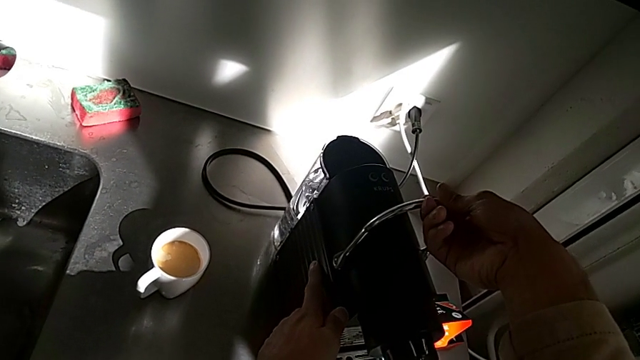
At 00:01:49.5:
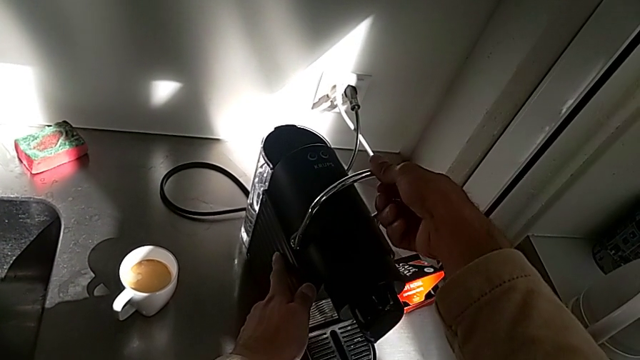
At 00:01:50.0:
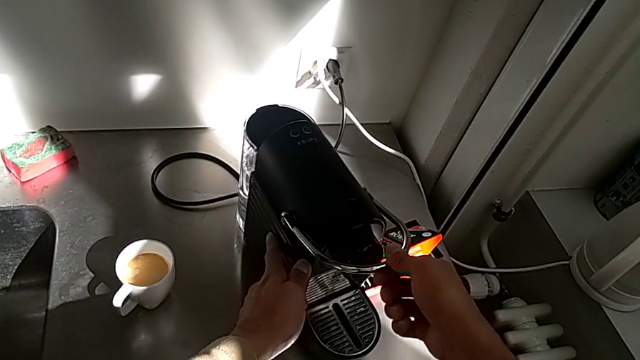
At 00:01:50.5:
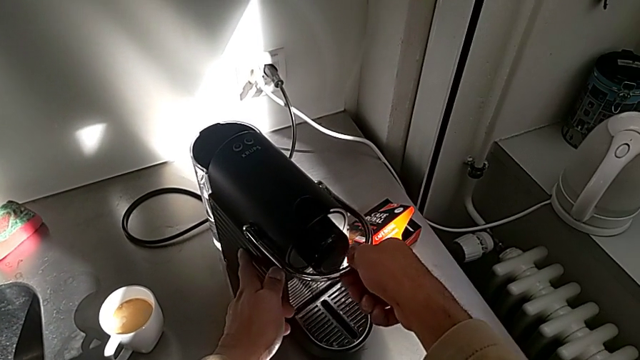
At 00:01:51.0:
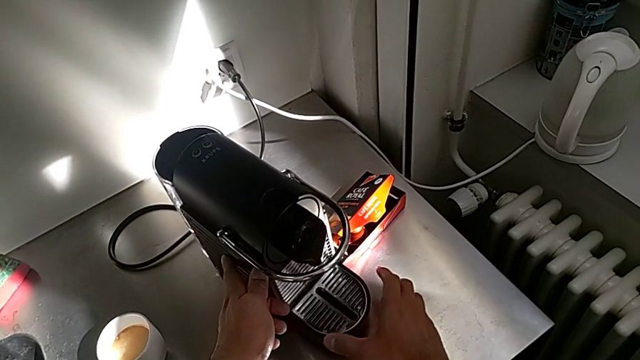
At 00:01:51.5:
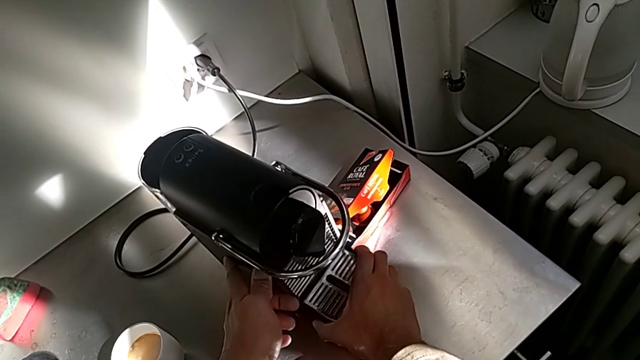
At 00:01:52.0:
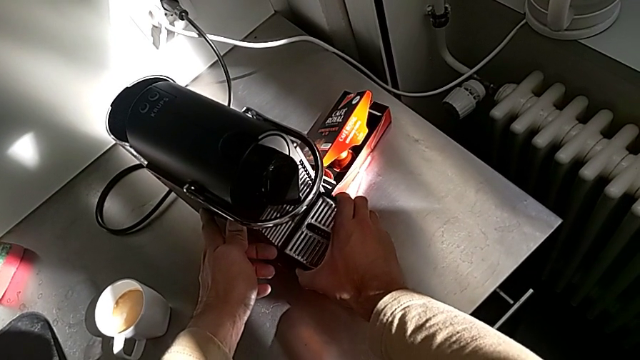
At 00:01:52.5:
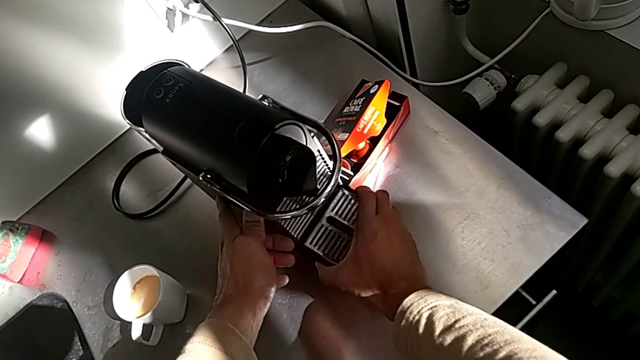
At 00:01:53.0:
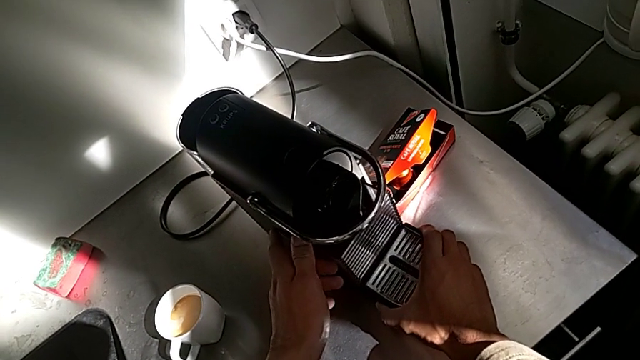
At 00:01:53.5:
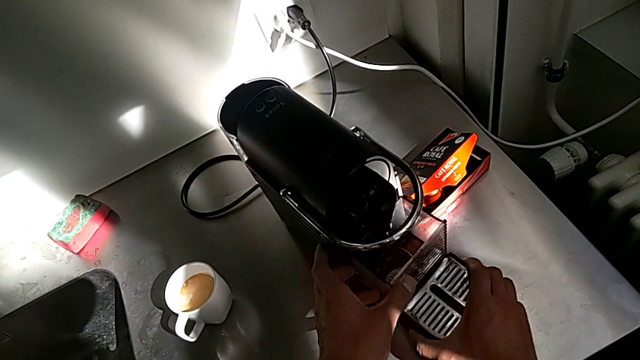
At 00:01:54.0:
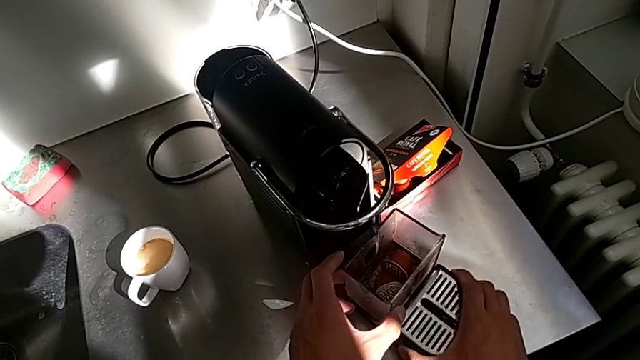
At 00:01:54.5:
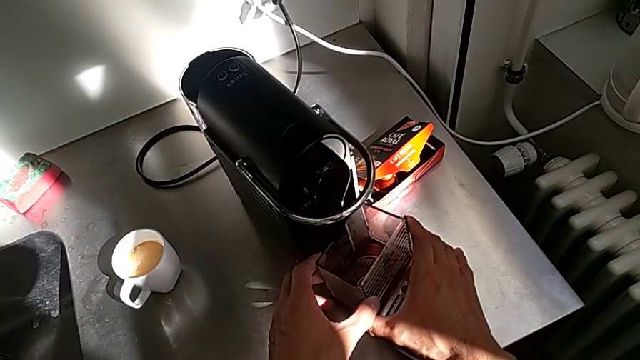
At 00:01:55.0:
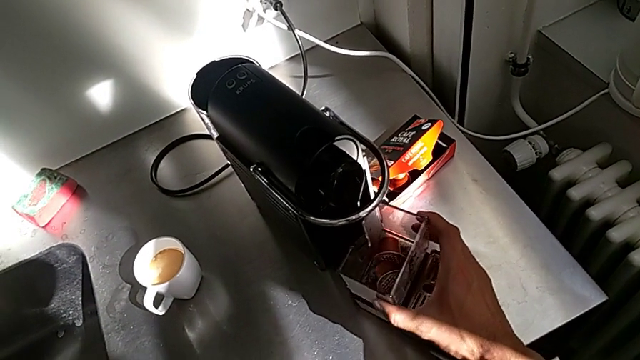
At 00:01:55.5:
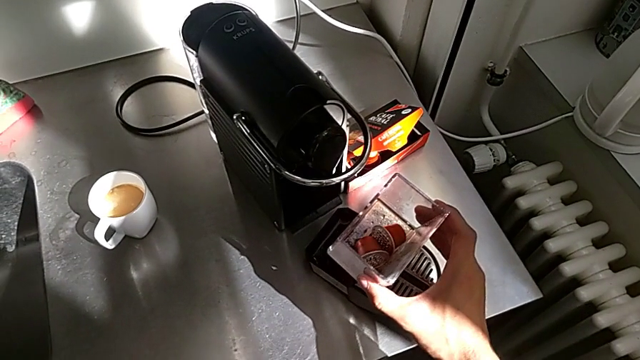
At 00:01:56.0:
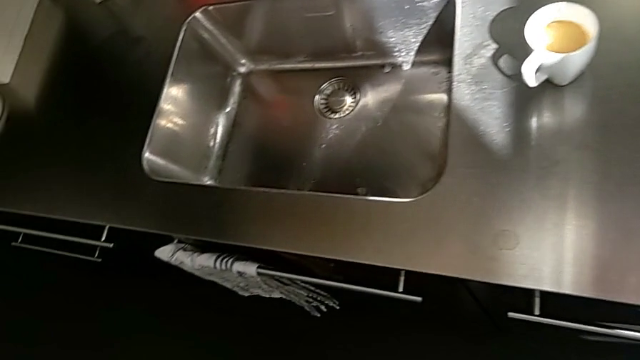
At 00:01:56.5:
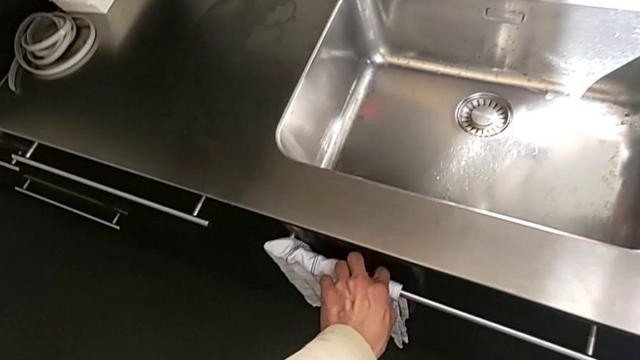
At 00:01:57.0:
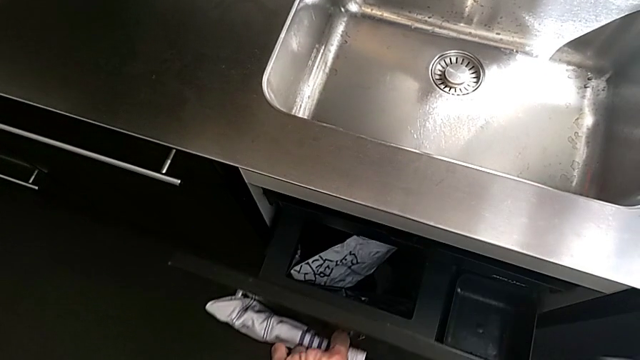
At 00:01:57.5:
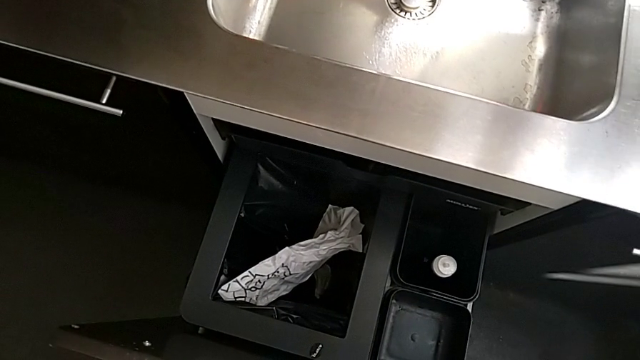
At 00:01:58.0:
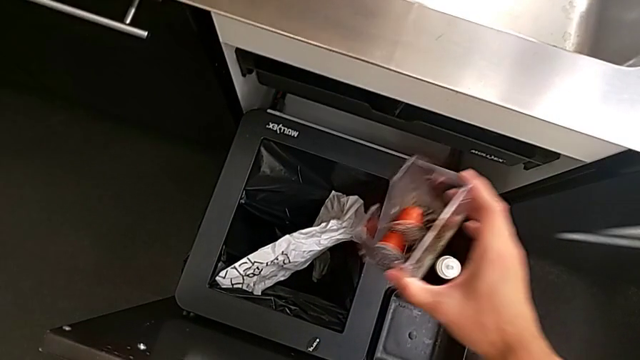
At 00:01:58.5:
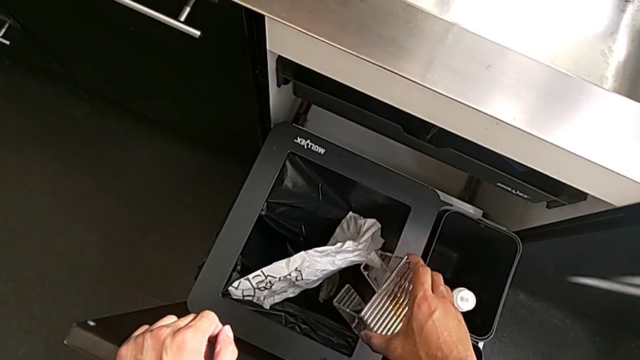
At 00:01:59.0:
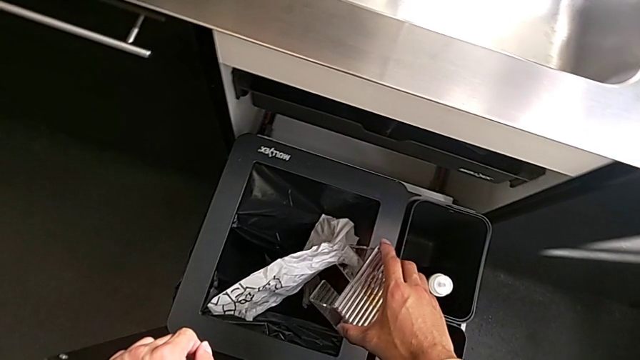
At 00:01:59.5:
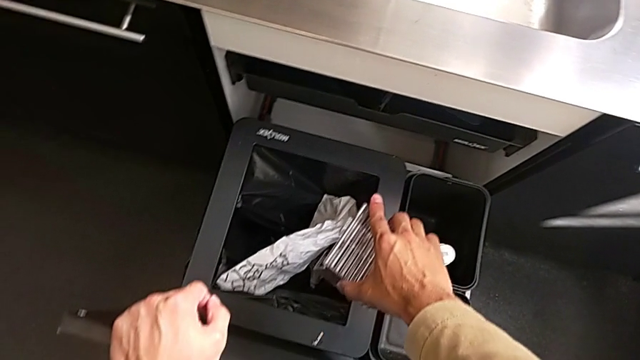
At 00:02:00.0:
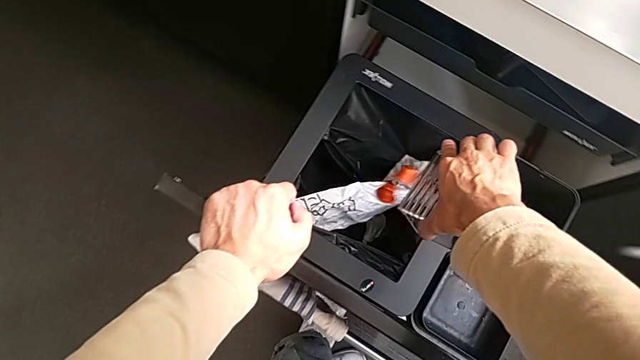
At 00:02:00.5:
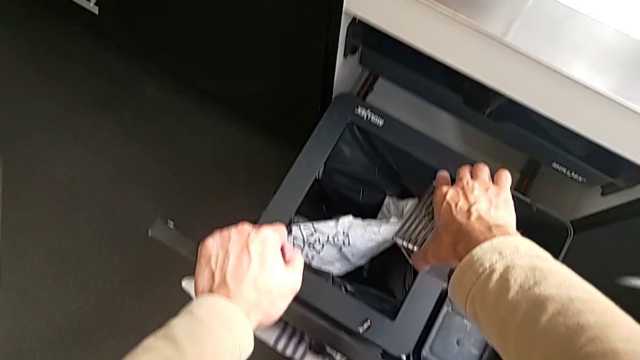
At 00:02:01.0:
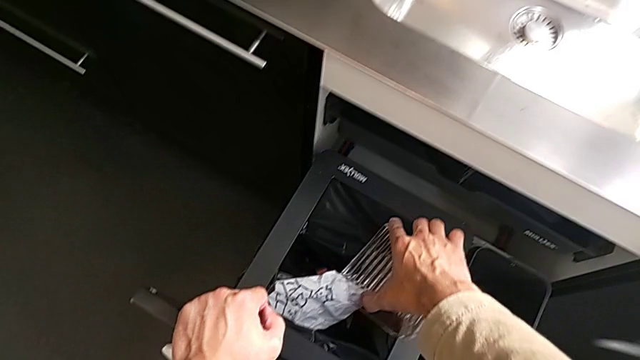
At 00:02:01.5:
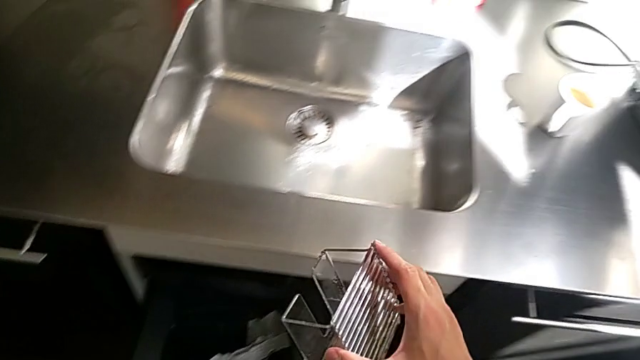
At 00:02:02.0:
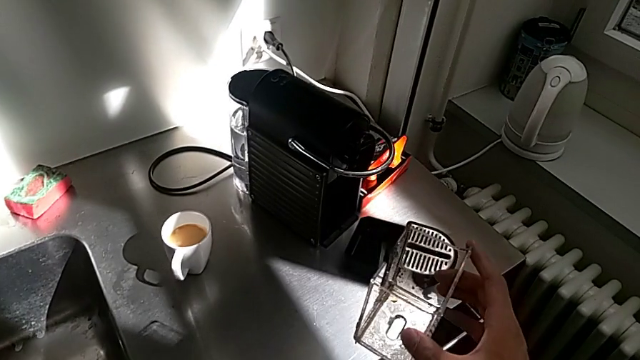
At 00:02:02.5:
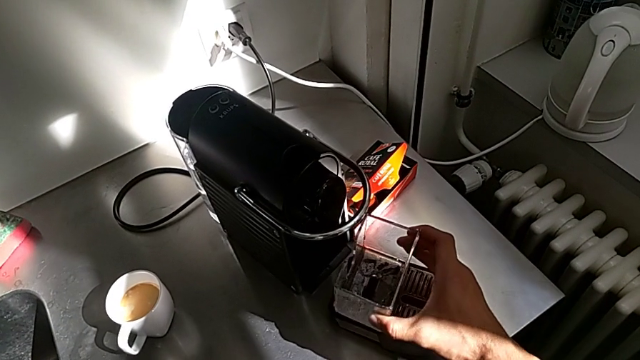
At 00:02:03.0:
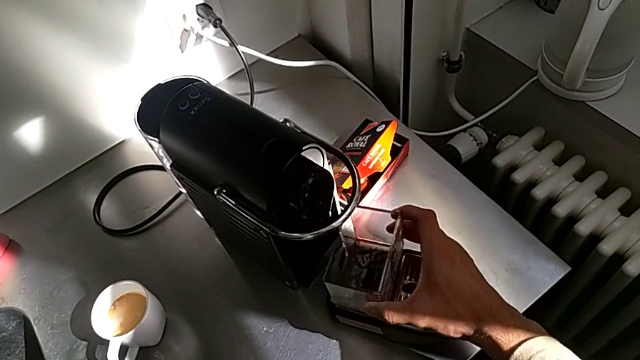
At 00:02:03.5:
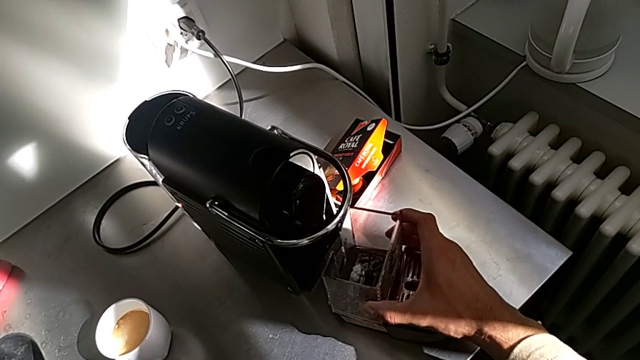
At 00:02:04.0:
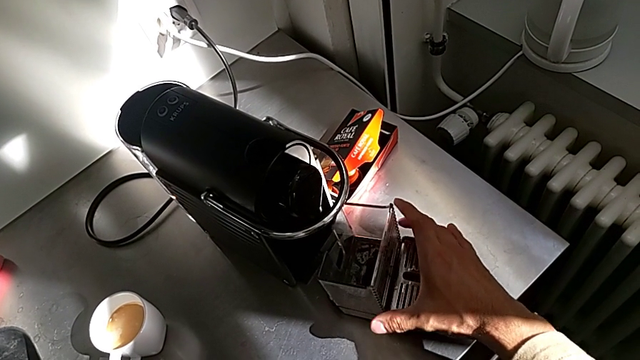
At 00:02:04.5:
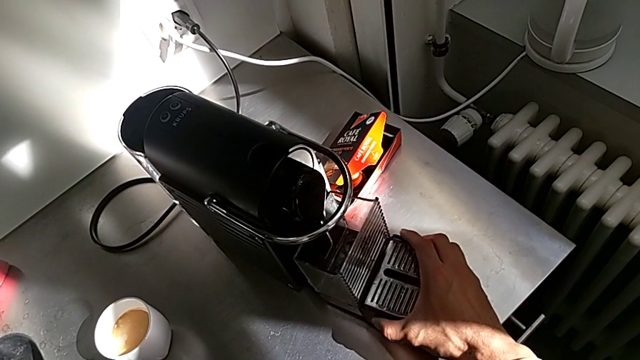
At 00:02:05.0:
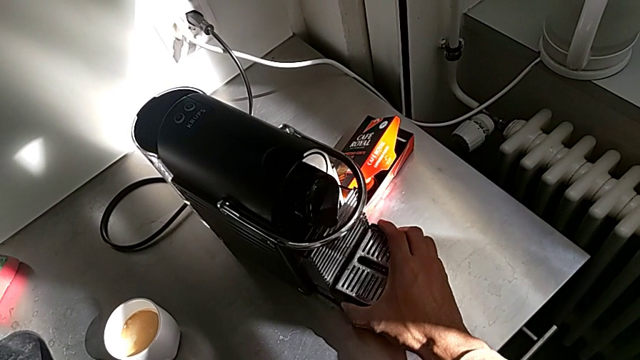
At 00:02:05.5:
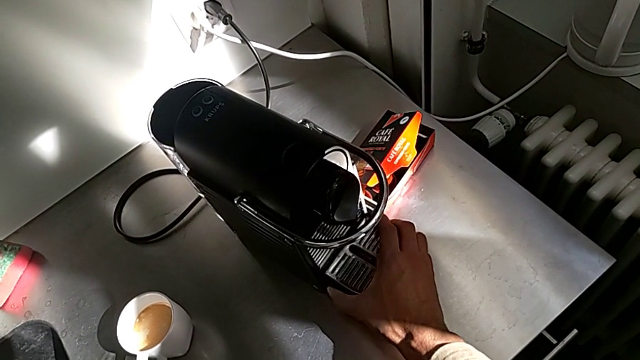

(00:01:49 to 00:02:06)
The camera wearer is emptying the container of capsules. They close the lever, grab the drip tray, pull it, grab the capsule container and hold it, all with the right hand. They open the garbage bin with the left hand. They drop the coffee capsule, approach the capsule container, insert it and insert the drip tray, all with the right hand.

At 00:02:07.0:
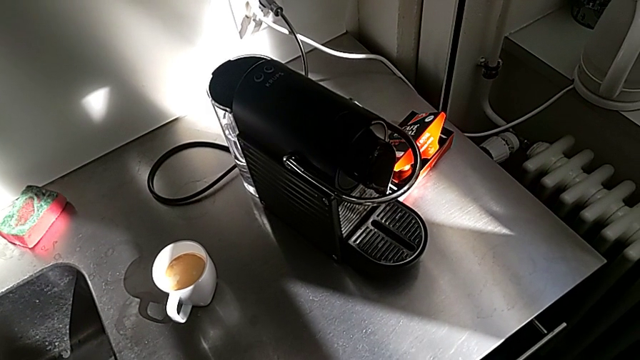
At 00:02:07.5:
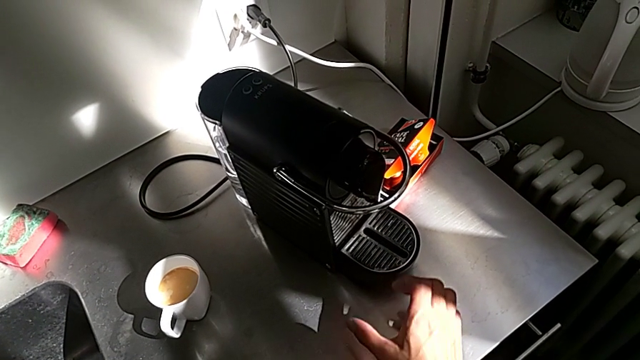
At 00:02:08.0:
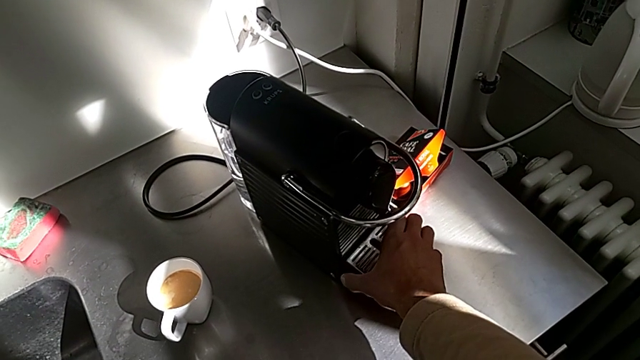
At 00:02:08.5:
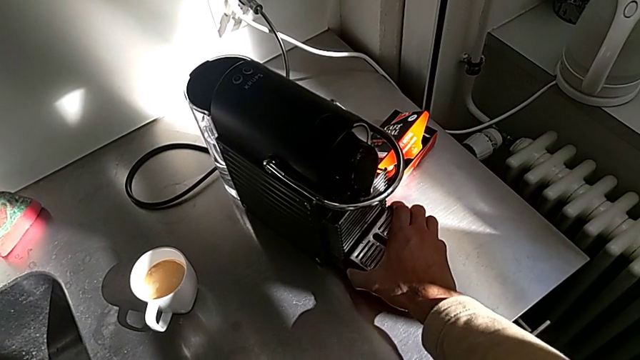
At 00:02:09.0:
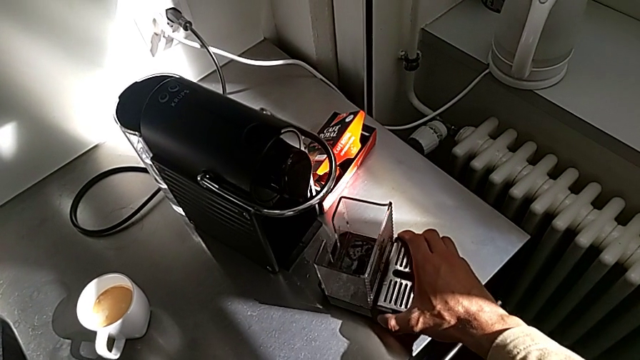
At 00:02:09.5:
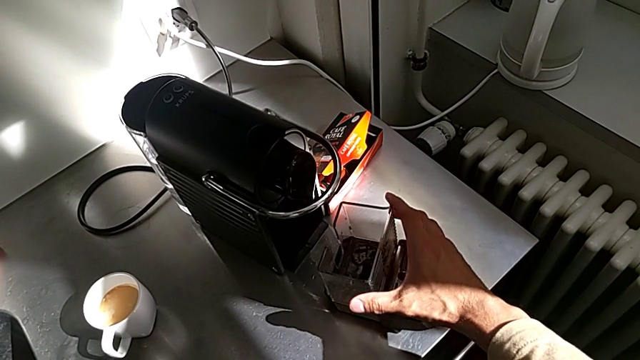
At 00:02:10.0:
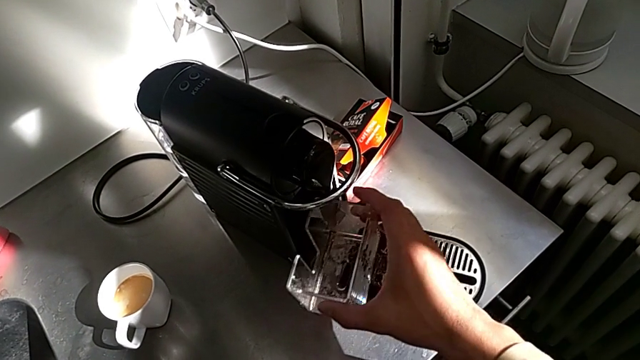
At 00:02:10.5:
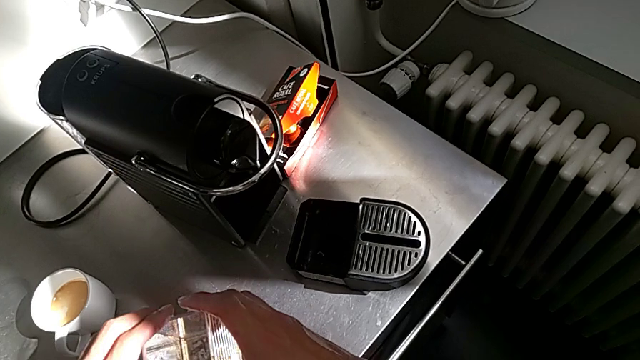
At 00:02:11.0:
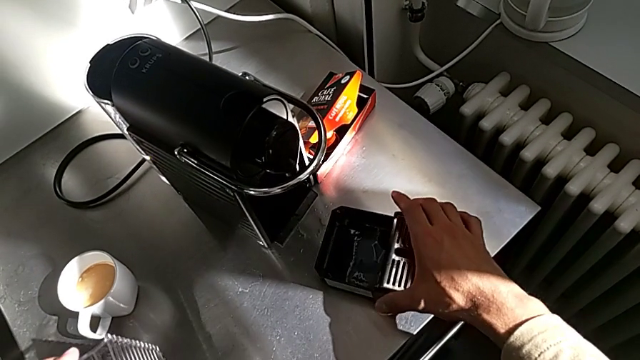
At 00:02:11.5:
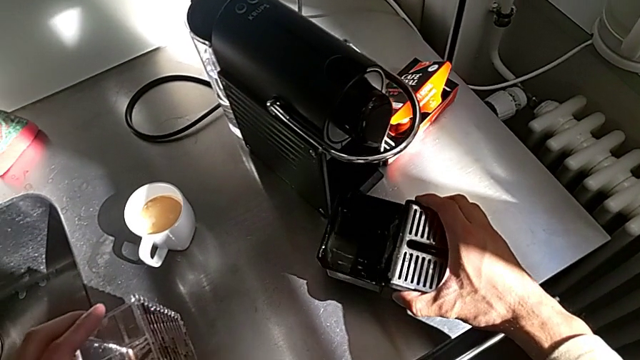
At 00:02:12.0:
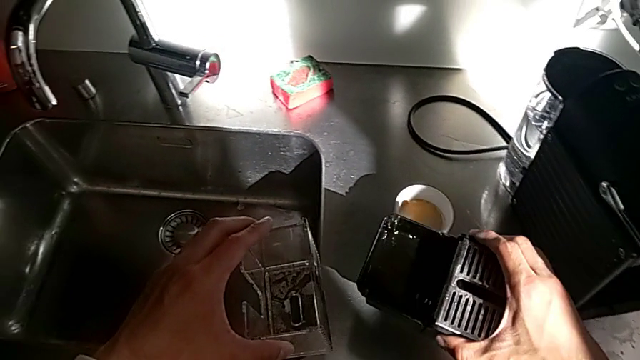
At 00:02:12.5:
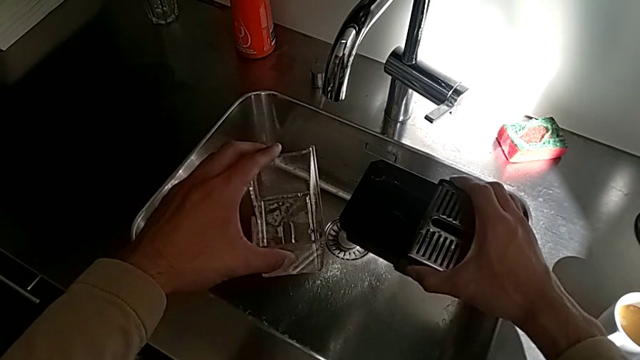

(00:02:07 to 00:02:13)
The camera wearer is emptying the drip tray every day. They grab the drip tray, withdraw it and grab the capsule container, all with the right hand, hold it with the left hand and grab the drip tray with the right hand.
